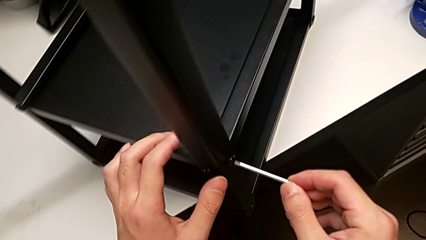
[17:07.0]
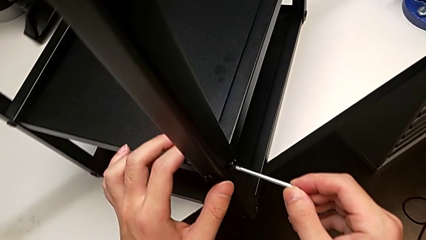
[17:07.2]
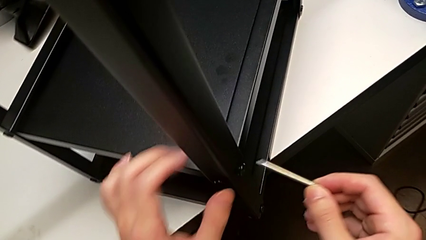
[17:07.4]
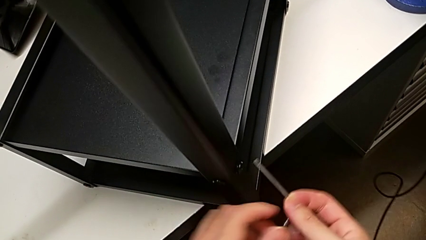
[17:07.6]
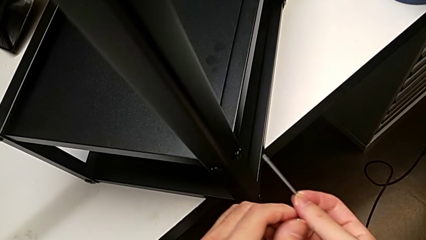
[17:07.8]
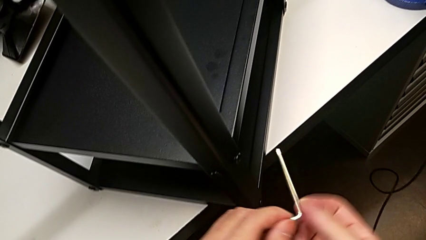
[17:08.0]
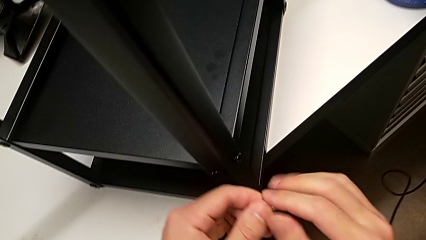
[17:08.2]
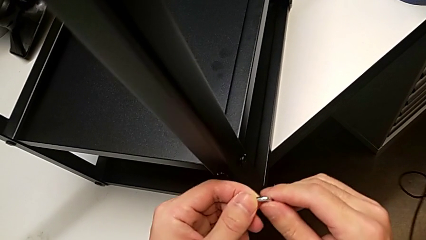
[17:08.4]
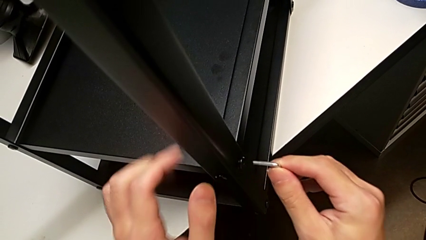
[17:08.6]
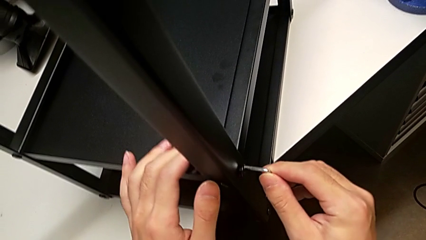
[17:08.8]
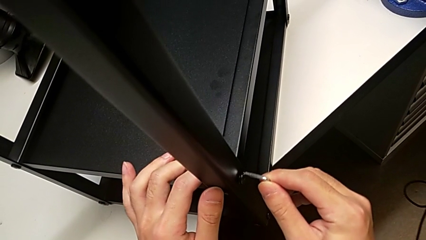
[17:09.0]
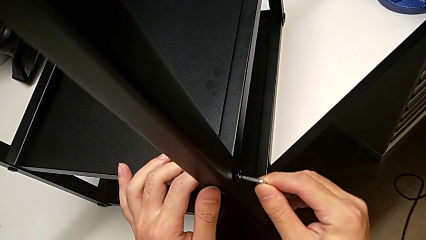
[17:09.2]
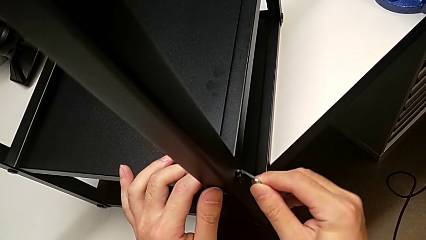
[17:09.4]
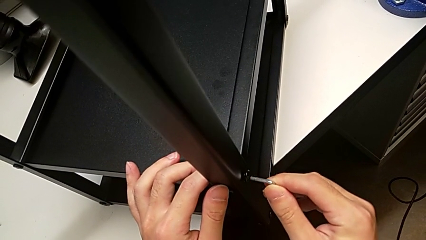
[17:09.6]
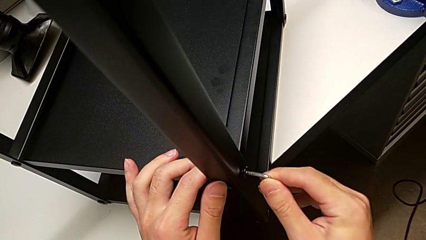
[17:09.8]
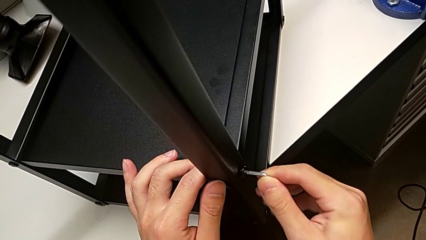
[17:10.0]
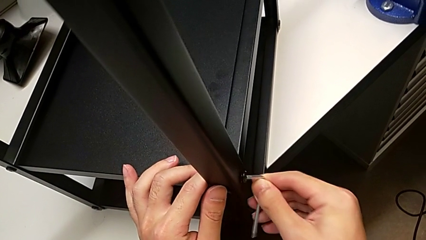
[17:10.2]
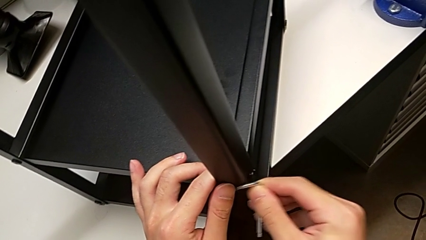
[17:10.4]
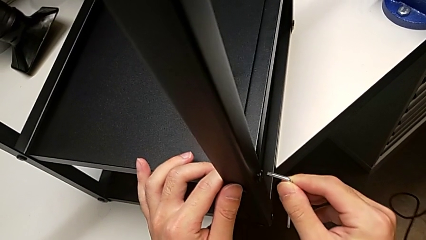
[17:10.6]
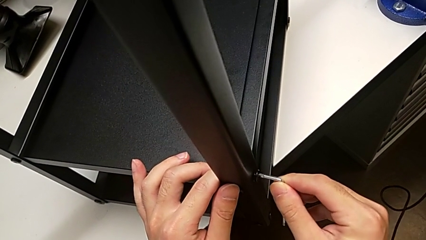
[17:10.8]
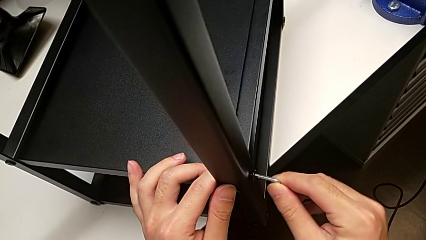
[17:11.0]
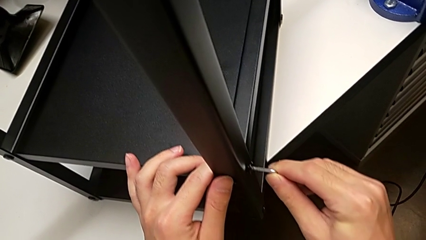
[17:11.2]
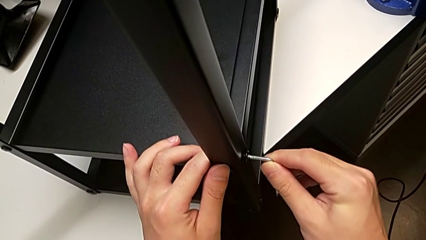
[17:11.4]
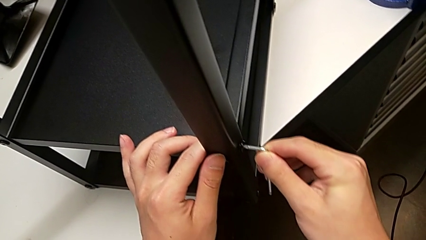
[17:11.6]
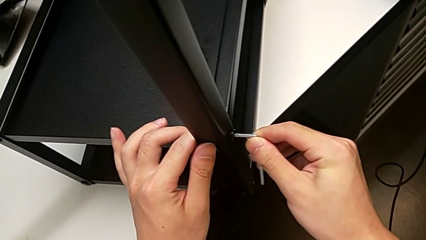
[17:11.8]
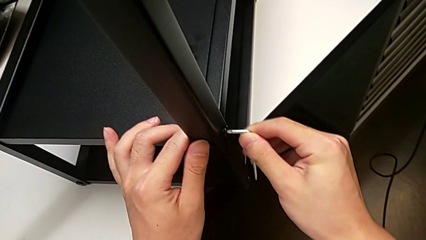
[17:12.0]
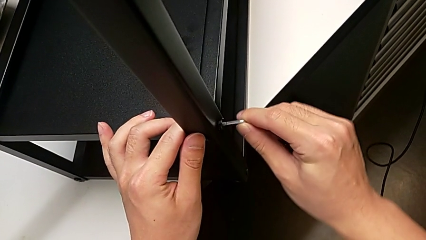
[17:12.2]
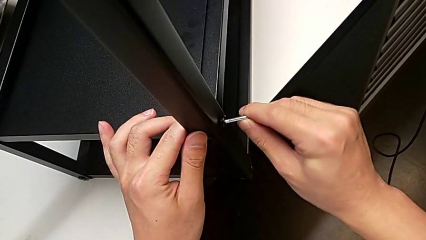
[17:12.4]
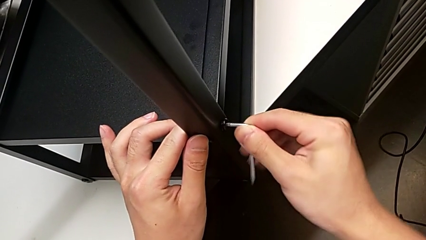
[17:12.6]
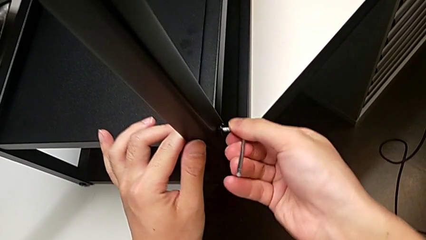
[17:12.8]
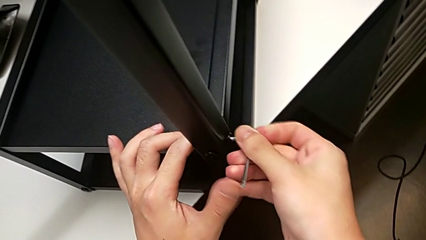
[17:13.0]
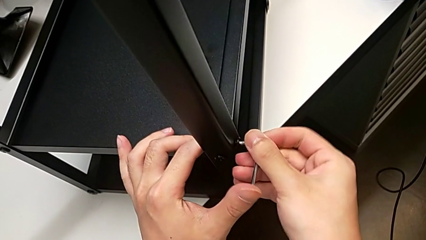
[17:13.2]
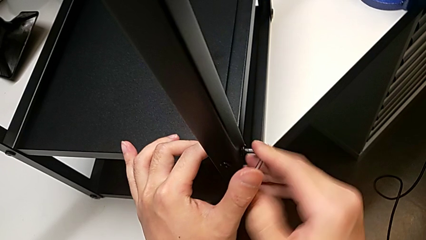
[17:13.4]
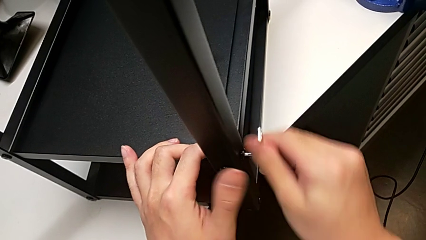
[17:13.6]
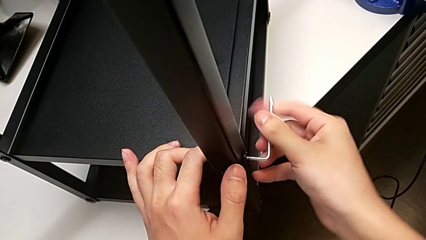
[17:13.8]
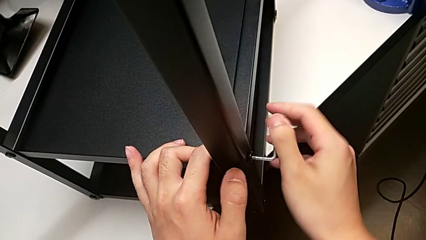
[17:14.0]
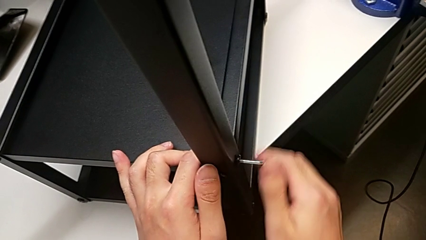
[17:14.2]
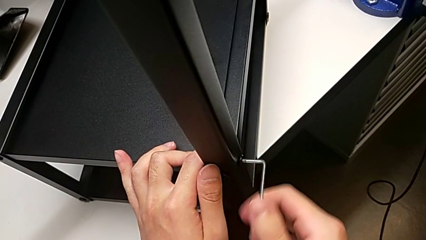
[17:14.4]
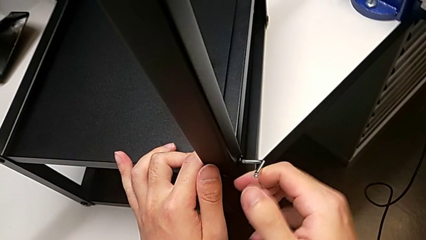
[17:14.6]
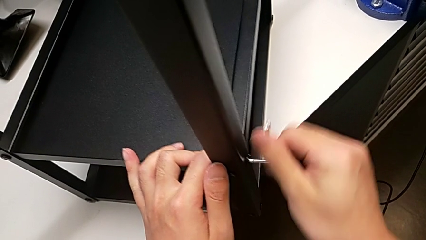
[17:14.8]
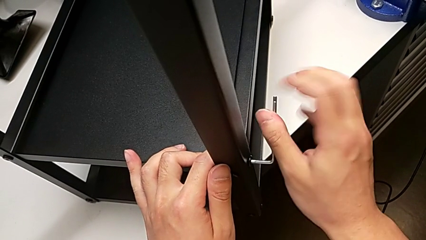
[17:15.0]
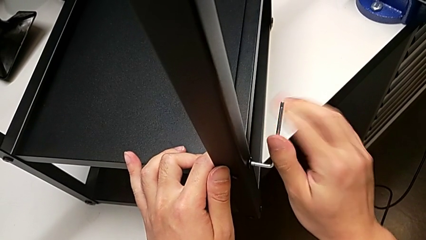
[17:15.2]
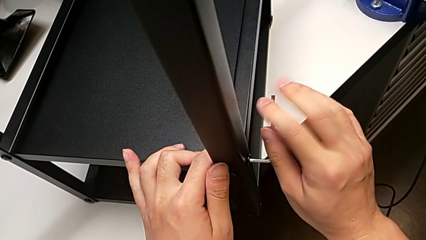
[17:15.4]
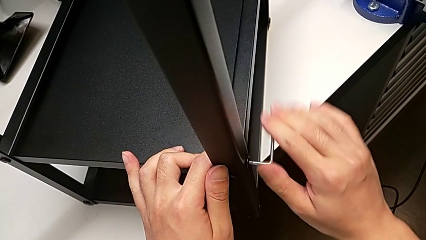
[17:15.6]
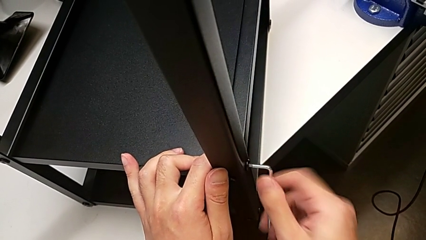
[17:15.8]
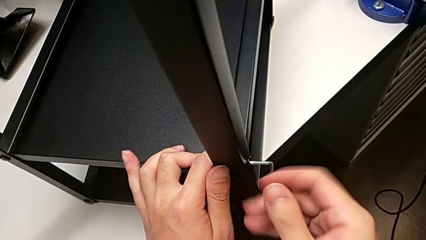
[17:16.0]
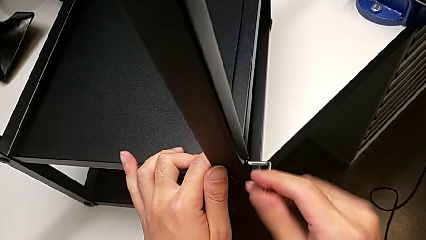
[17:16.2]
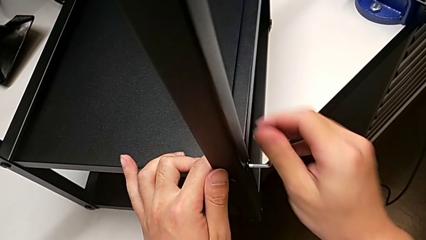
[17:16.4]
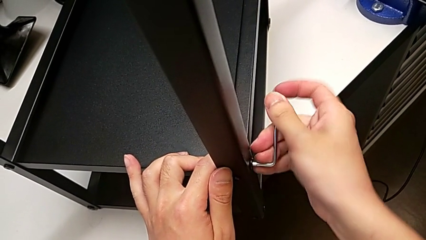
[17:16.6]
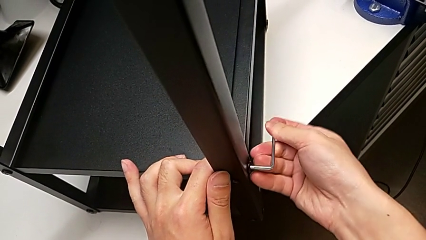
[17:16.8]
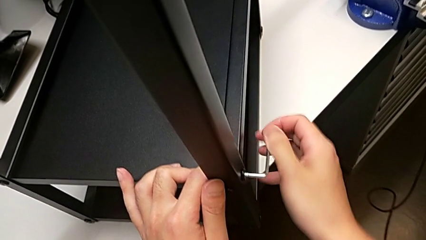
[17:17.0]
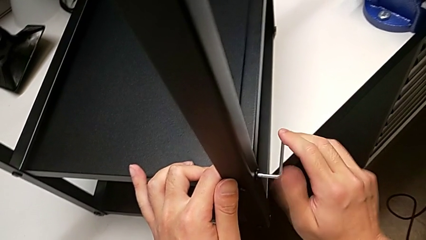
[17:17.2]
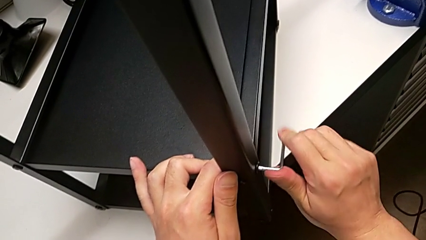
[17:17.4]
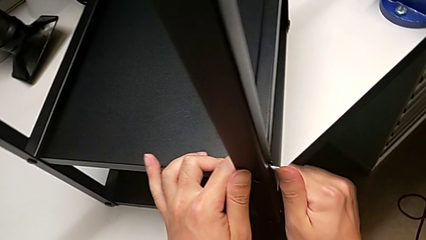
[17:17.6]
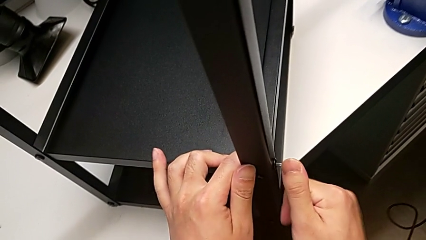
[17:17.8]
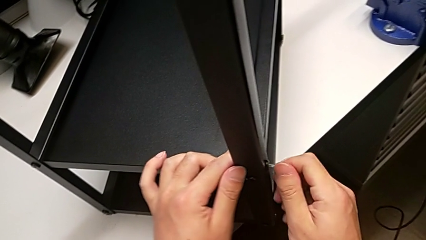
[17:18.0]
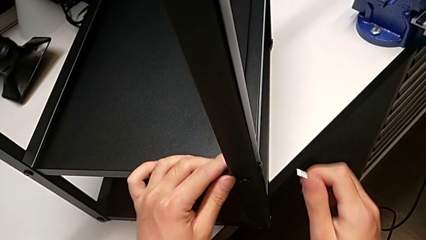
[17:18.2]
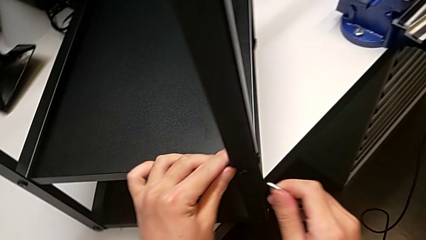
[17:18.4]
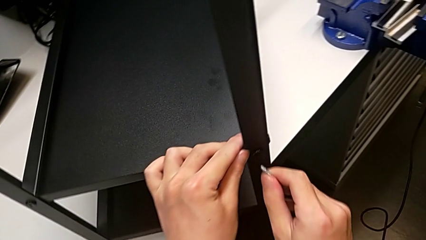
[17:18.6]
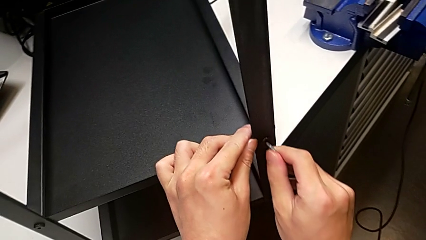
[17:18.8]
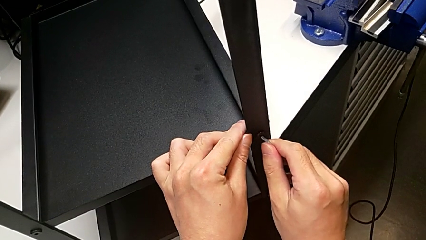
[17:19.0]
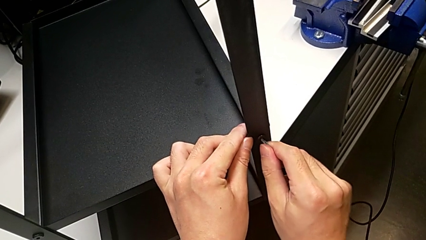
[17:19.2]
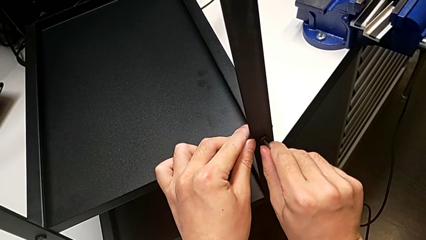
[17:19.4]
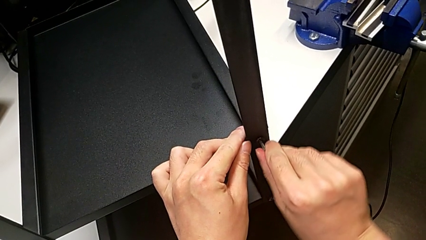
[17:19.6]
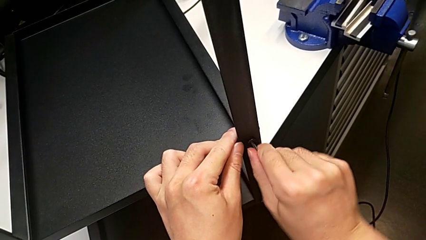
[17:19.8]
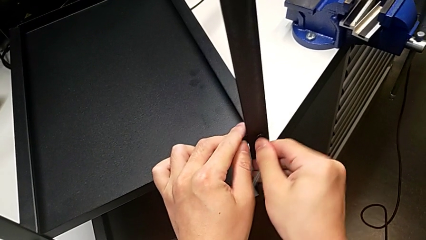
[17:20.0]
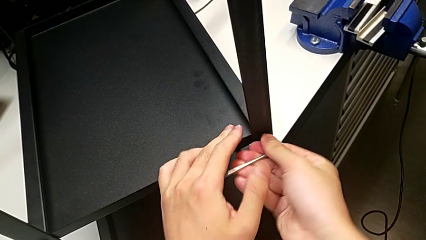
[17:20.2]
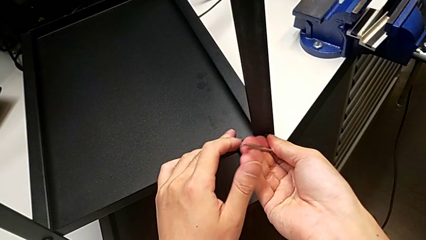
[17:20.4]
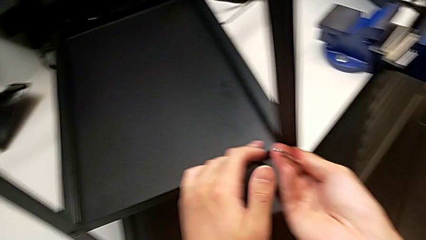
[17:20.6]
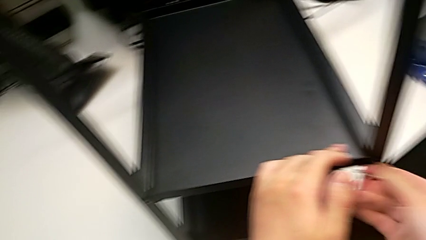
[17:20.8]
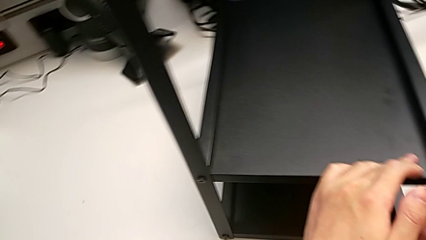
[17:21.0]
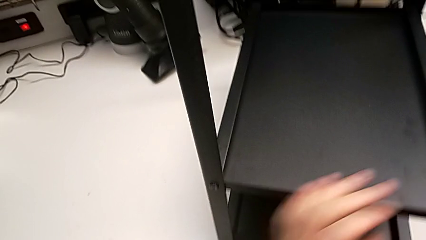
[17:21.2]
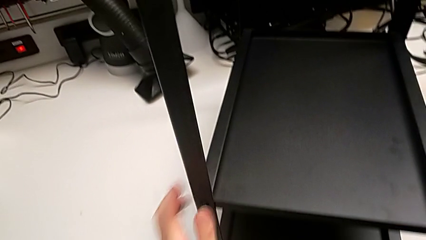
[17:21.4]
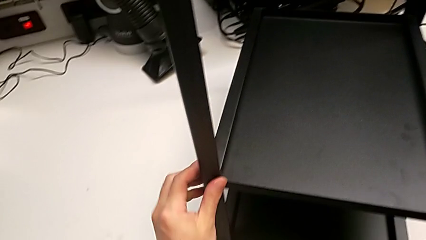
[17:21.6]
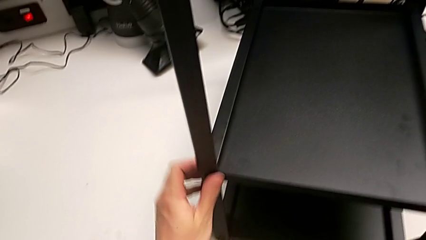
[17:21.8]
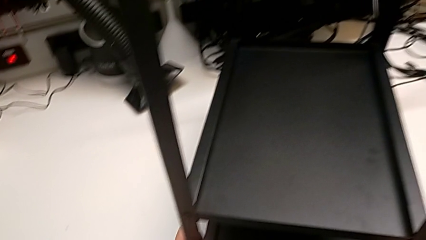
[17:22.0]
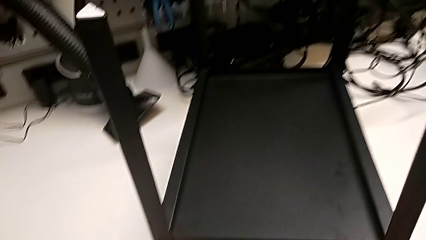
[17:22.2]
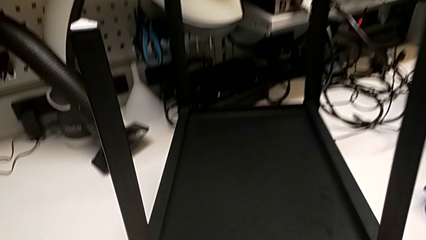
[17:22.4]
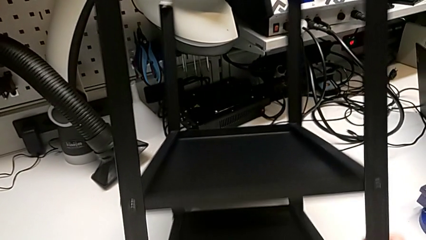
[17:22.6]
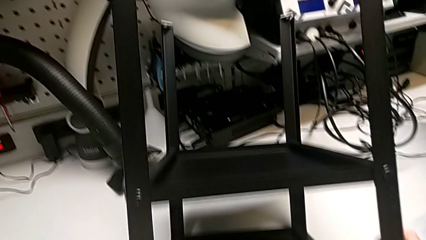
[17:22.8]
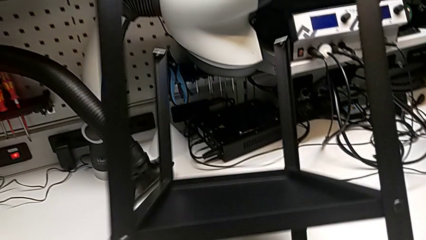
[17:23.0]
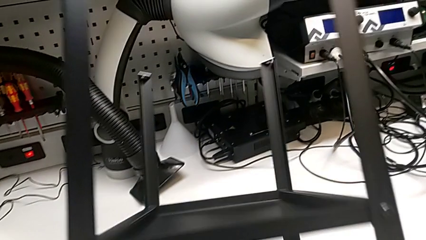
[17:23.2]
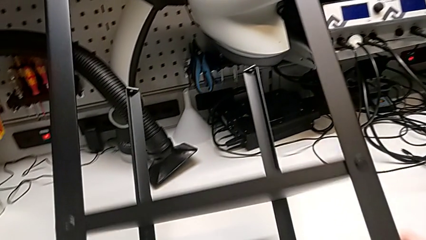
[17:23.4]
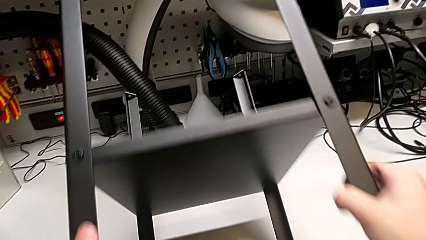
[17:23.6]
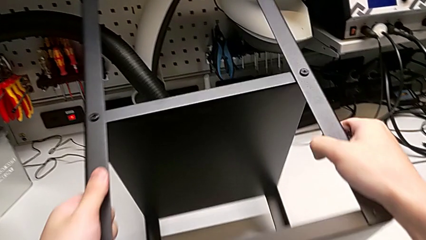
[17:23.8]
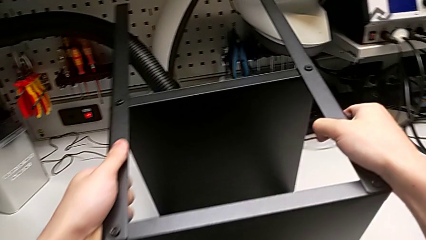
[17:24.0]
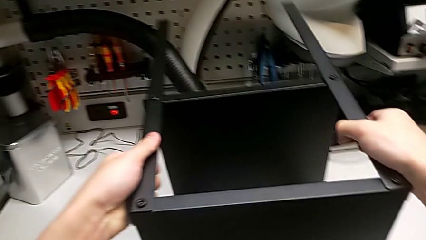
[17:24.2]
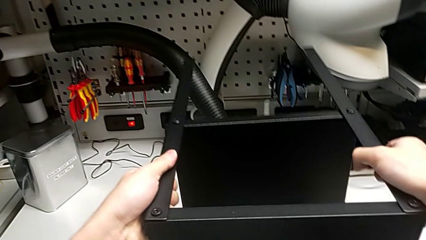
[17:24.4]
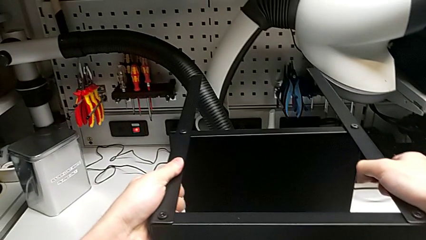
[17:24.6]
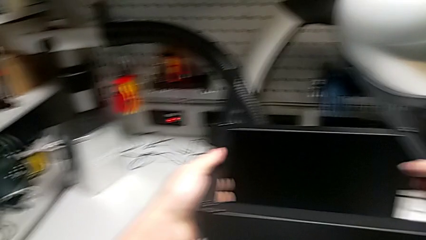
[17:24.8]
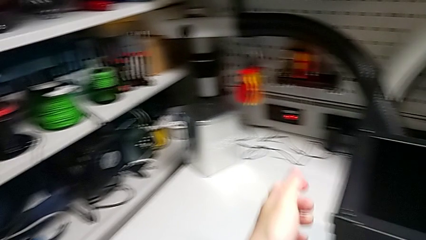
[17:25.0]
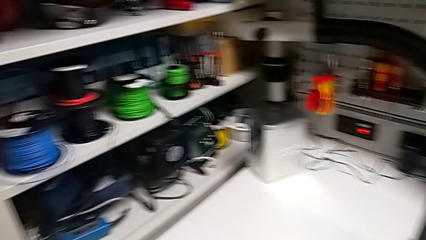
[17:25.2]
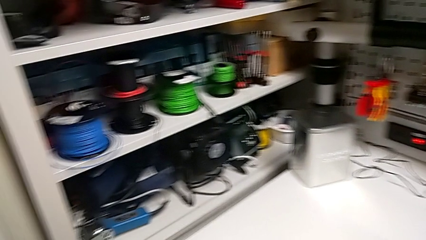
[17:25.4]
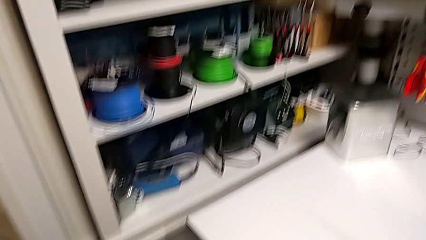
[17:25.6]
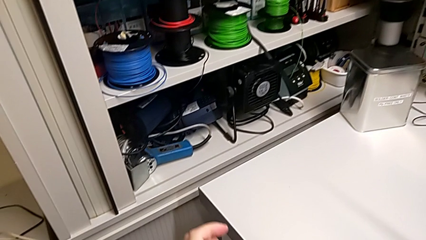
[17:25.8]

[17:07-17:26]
The camera wearer is screwing the fourth leg into place. They rotate the Allen wrench, insert it, screw the third hex socket head, pull the Allen wrench, insert it, screw the fourth hex socket head and rotate the Allen wrench.
